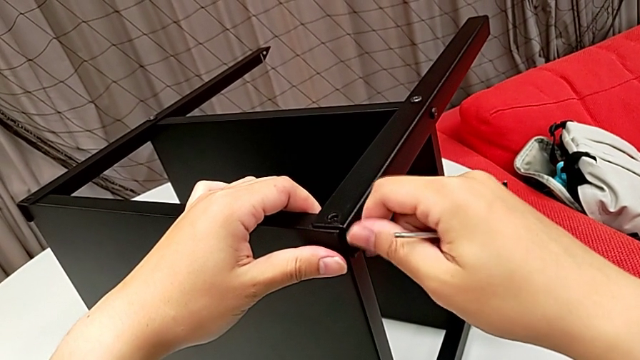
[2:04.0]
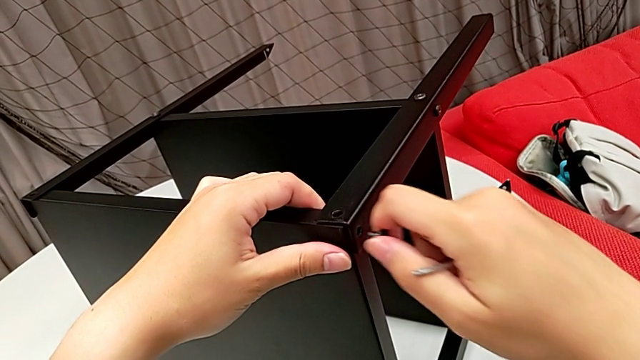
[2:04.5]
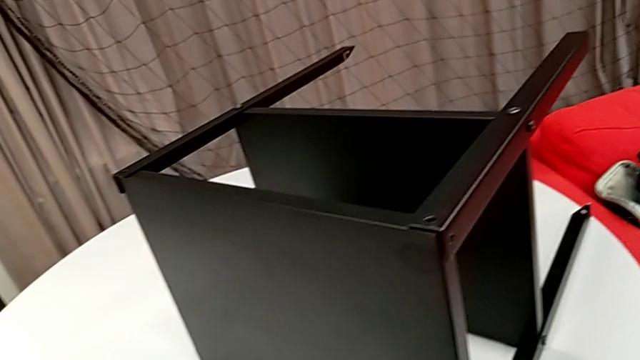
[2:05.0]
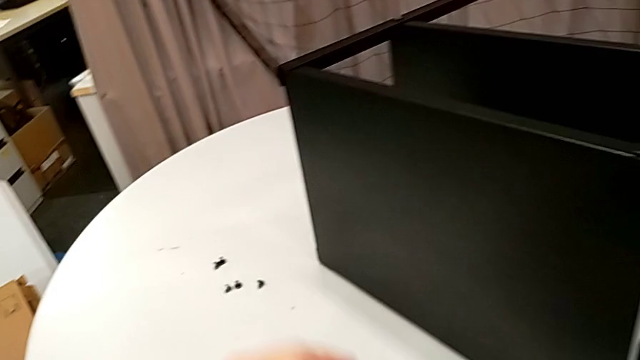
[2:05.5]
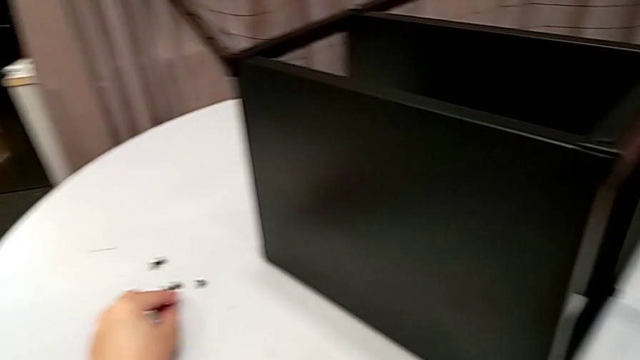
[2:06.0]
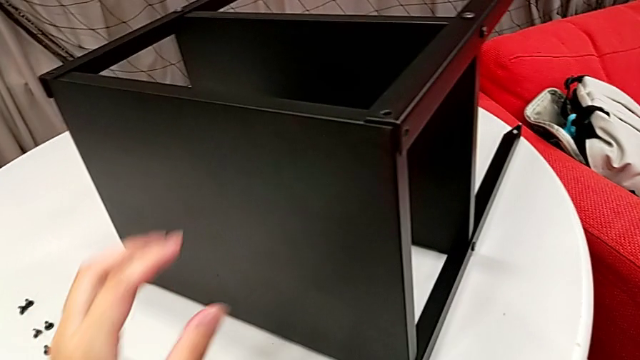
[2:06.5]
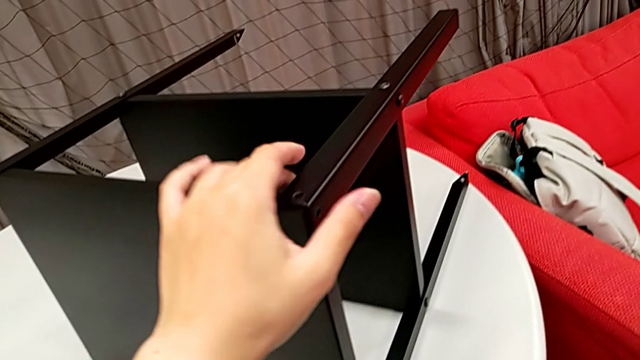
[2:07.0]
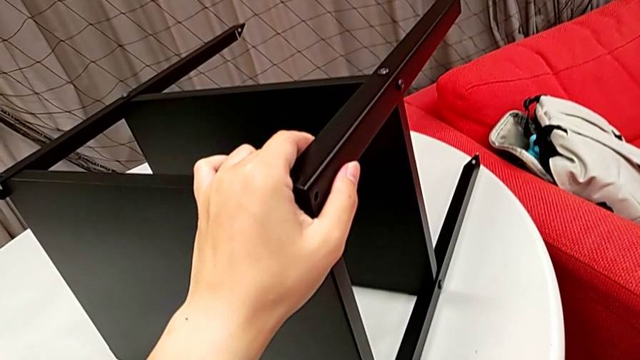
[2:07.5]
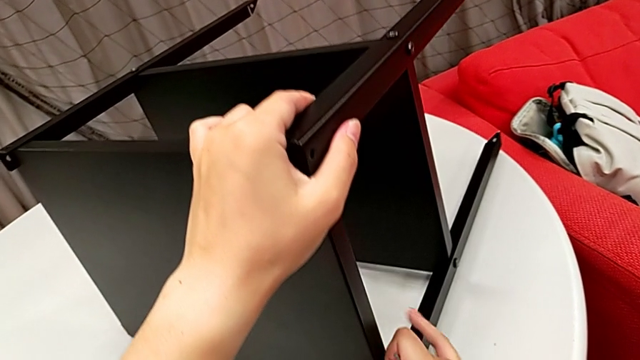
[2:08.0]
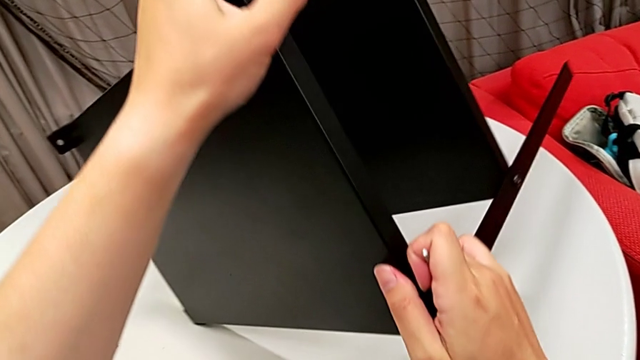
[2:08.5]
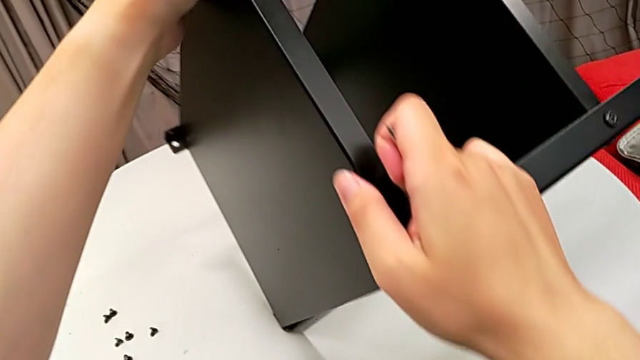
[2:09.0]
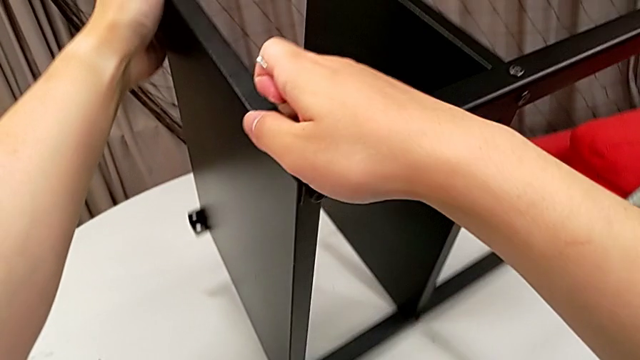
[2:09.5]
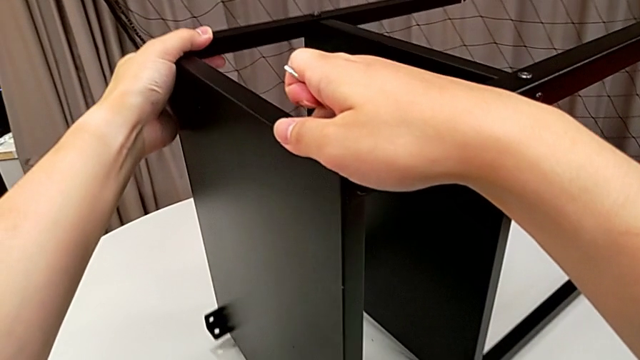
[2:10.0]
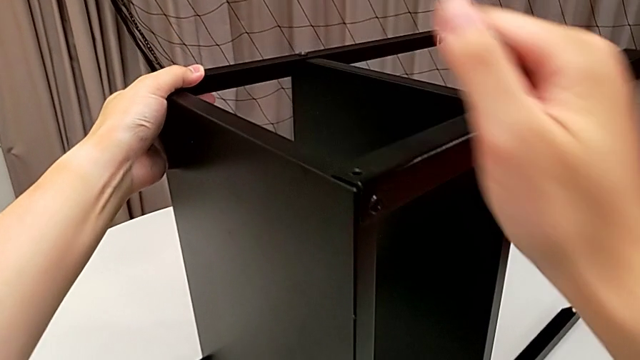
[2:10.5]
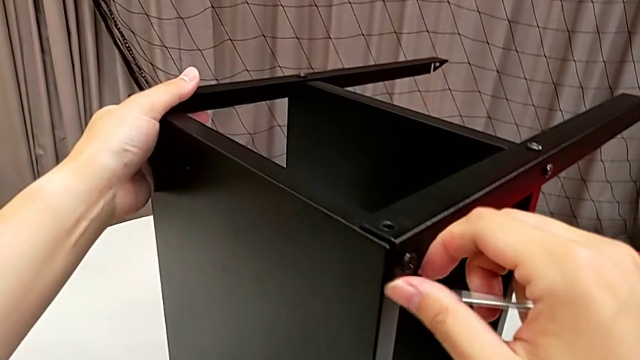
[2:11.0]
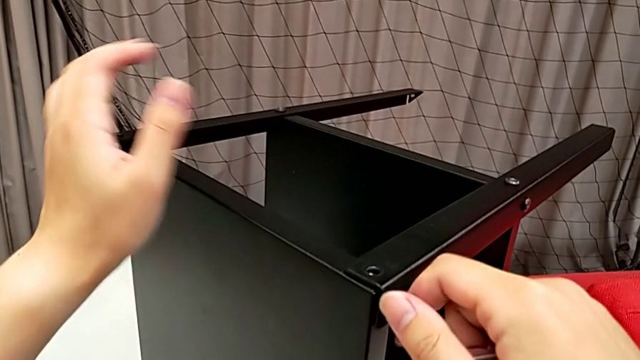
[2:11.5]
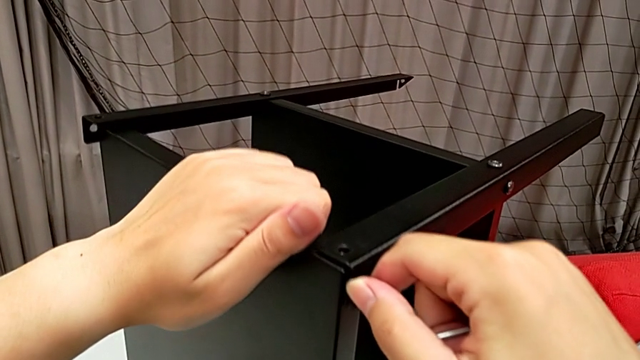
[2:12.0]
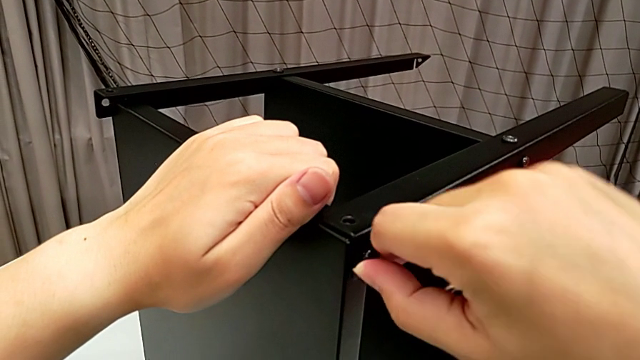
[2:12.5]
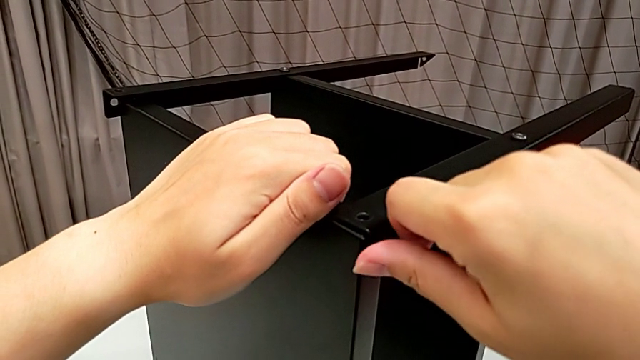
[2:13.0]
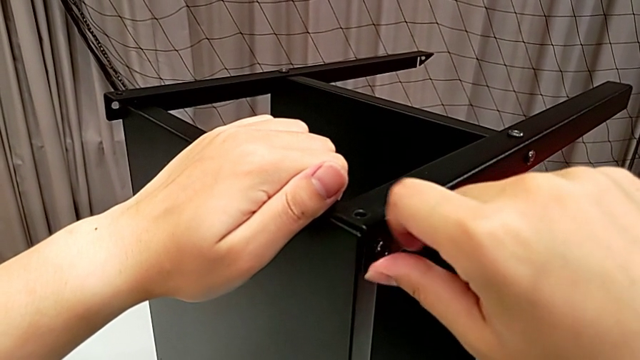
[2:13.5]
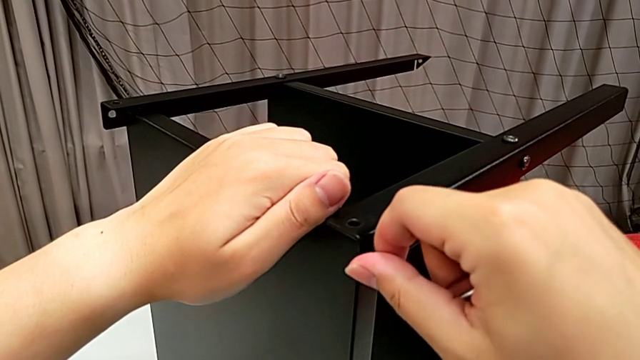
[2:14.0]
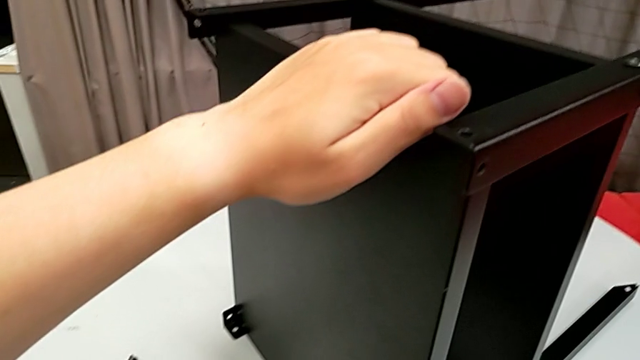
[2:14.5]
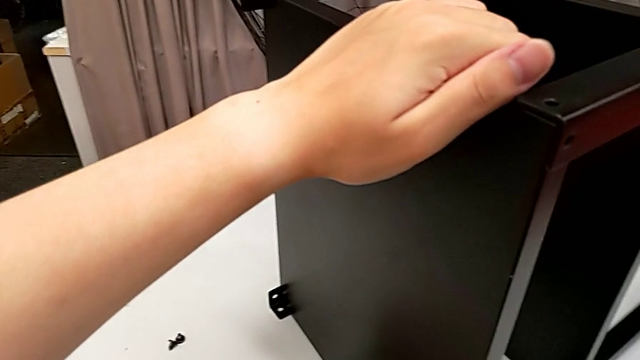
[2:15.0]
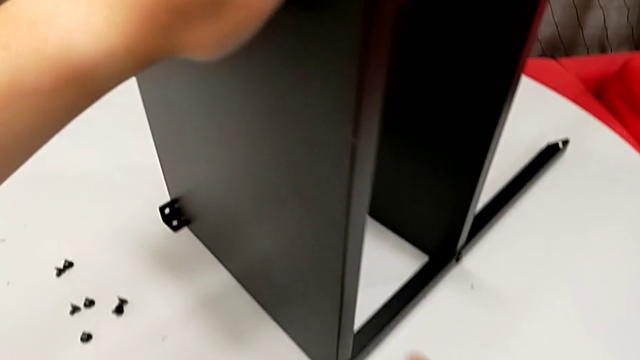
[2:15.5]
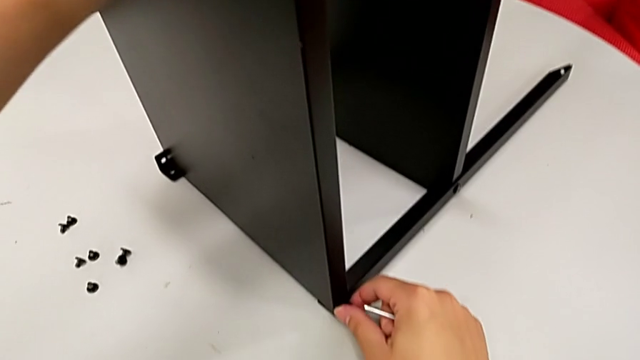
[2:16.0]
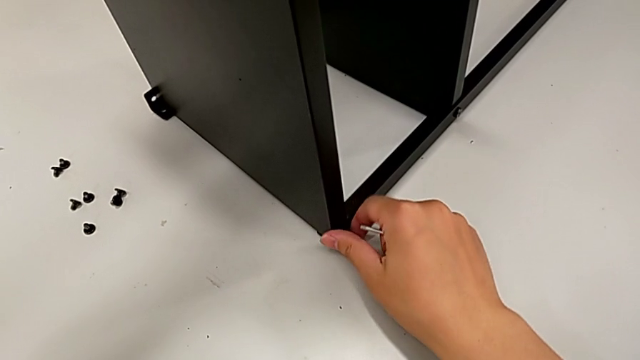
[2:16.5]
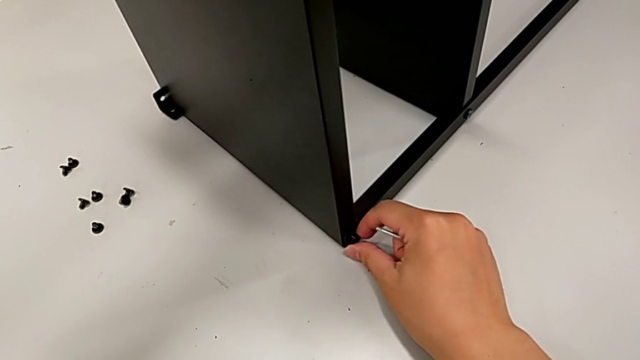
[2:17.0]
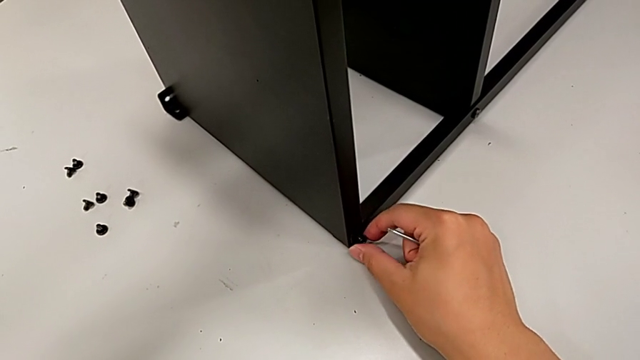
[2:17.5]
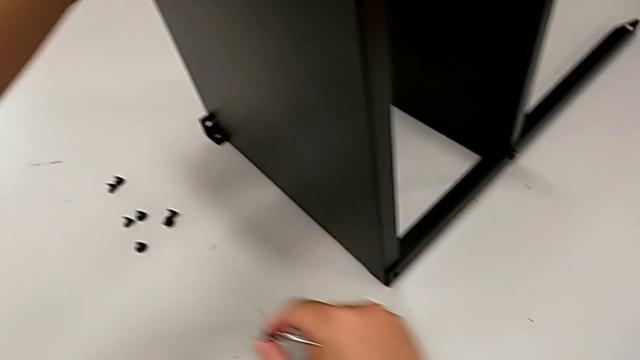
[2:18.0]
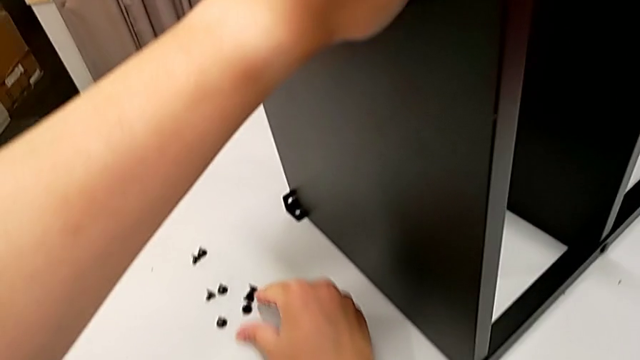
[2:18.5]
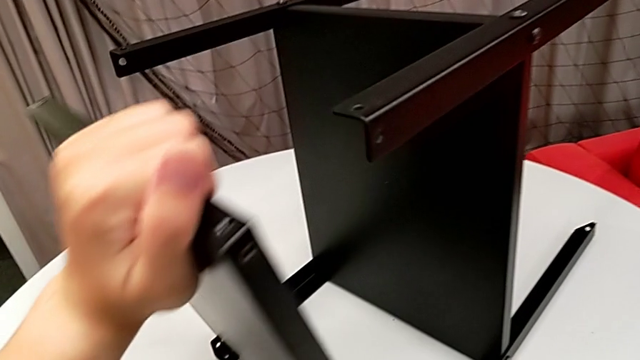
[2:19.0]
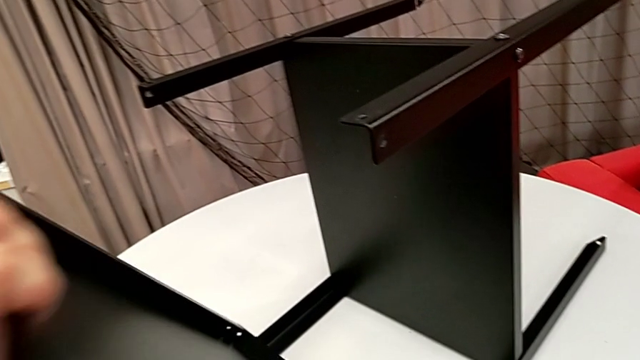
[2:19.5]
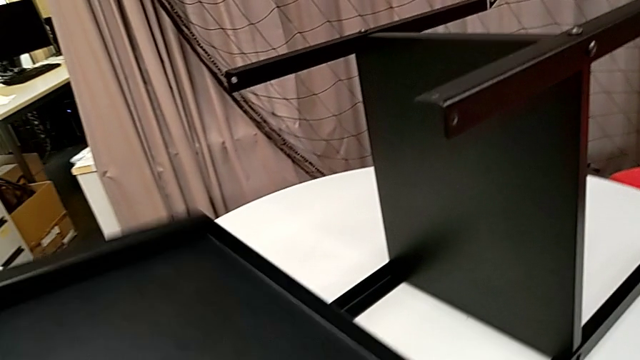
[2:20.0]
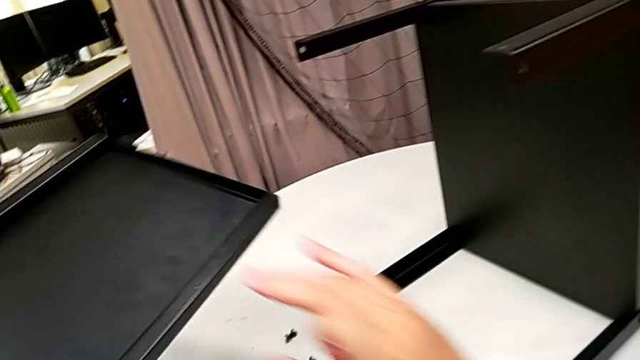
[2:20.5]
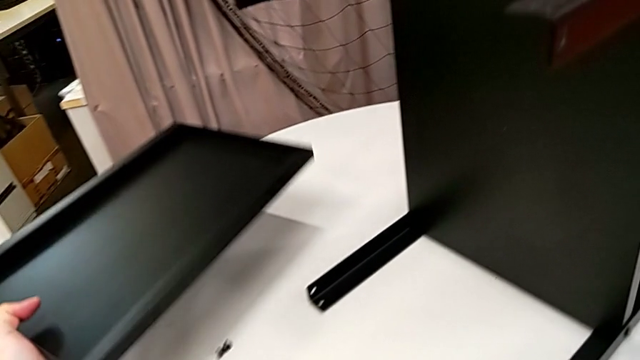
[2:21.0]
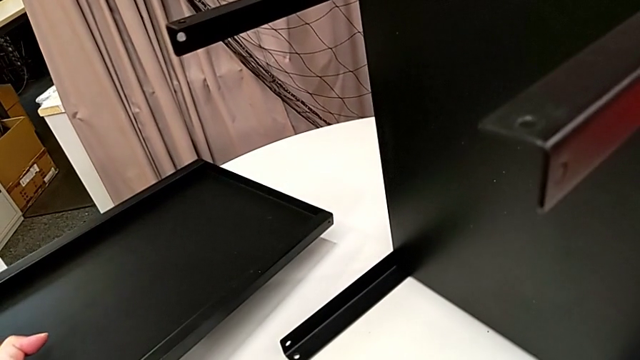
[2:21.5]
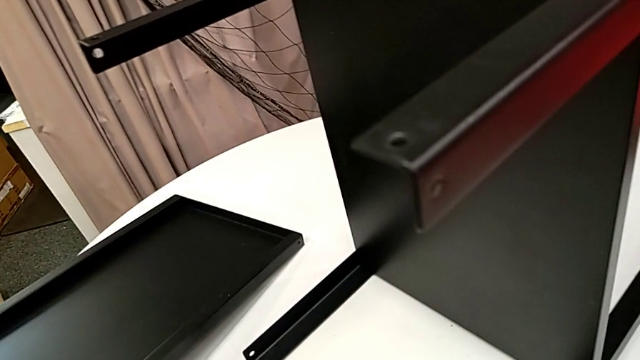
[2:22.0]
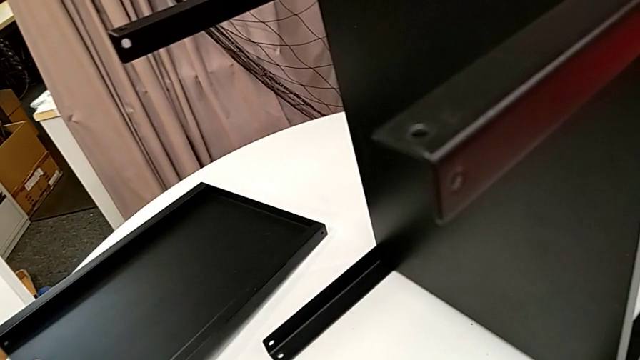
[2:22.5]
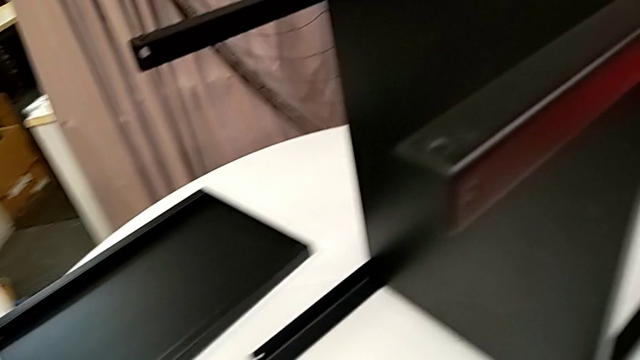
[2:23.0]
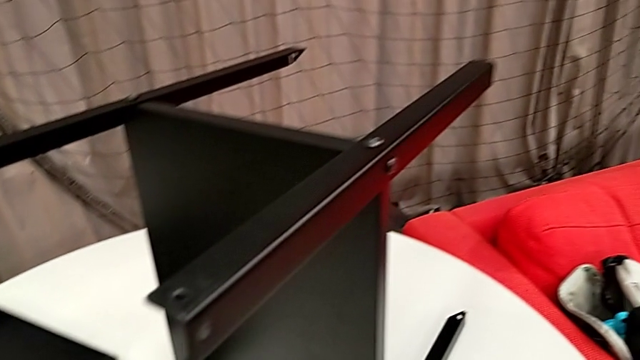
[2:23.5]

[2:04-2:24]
The camera wearer is disassembling the top shelf. They withdraw the hex socket head, place it, rotate the nightstand, unscrew the hex socket head, disassemble it, place it, unscrew the hex socket head with the right hand, withdraw it, place it, grab the tray with the left hand and place it with the left hand.

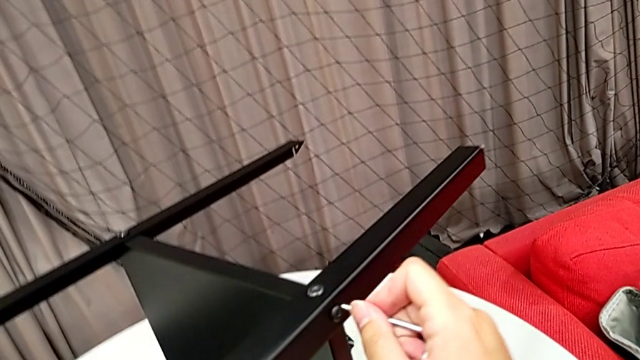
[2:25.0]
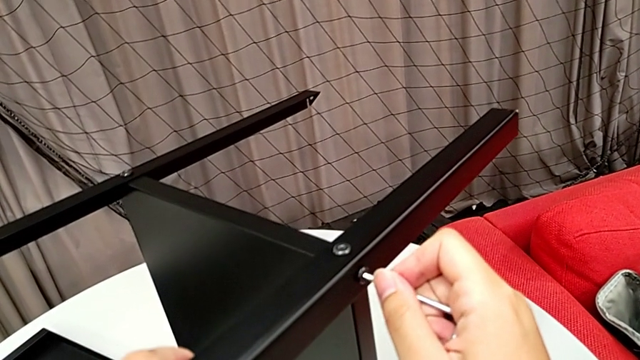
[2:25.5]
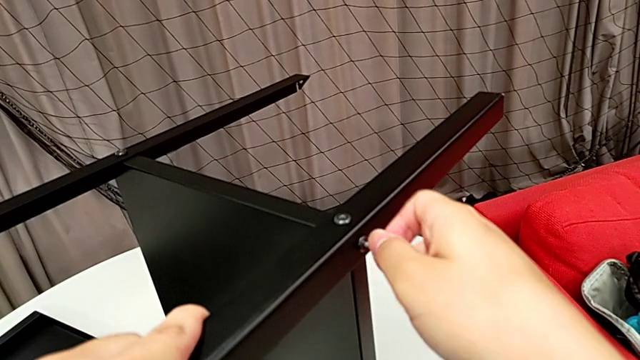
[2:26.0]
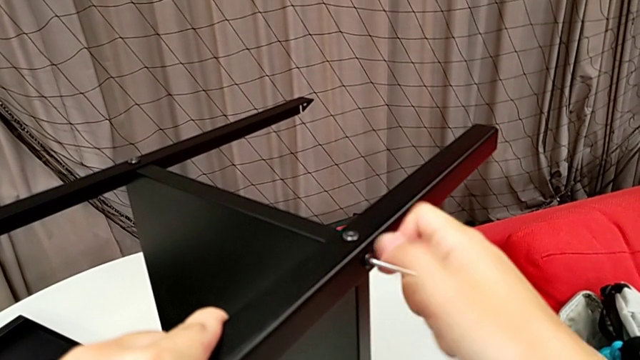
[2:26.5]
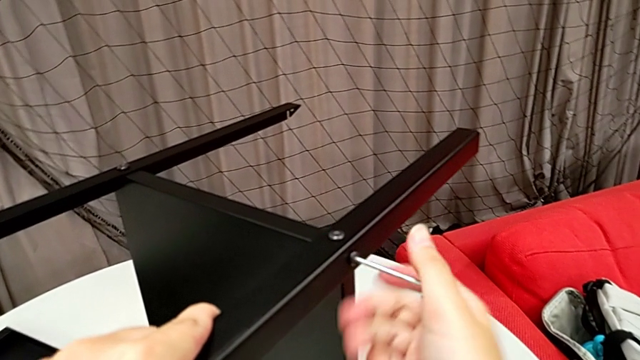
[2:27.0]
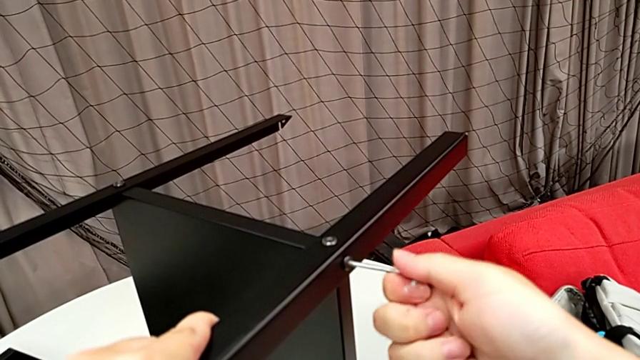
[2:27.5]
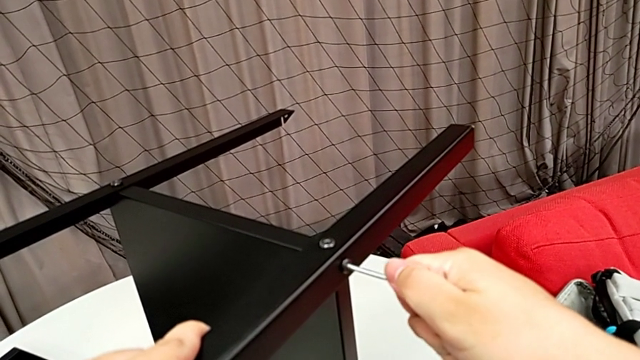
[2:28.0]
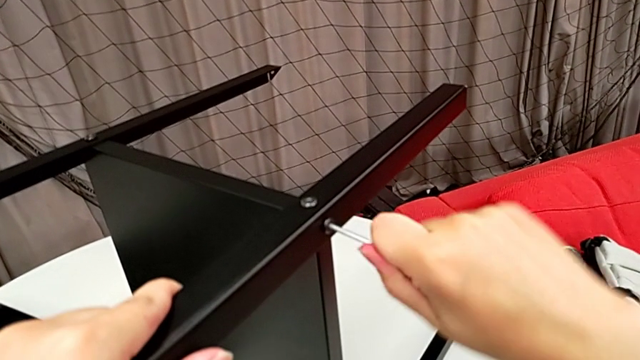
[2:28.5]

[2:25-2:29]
The camera wearer is unscrewing the first leg from the bottom shelf. They insert the Allen wrench and begin to unscrew the hex socket head.
